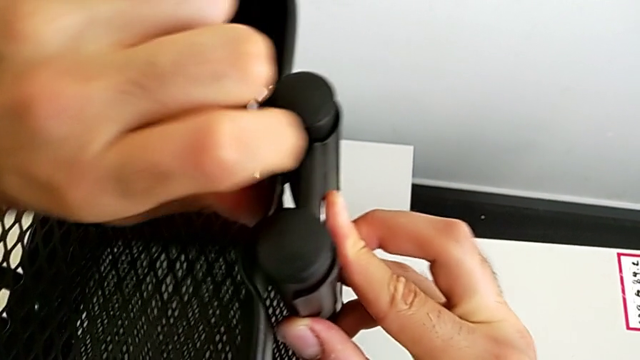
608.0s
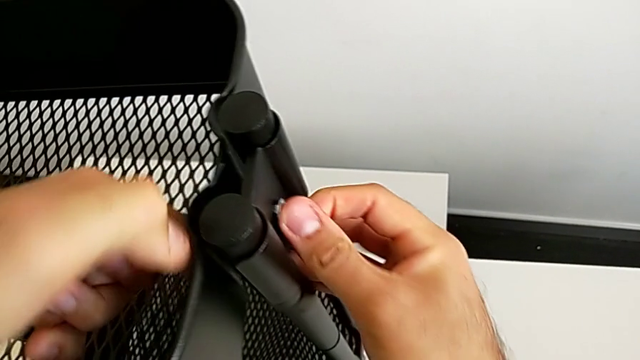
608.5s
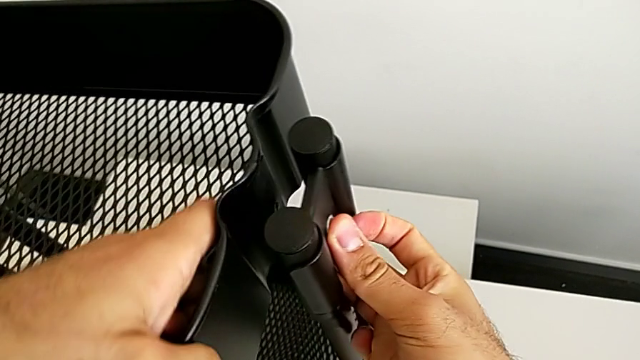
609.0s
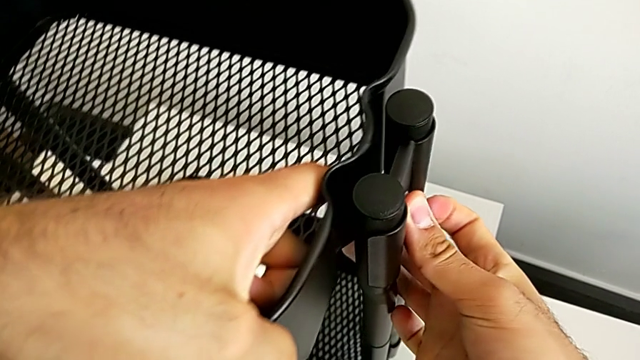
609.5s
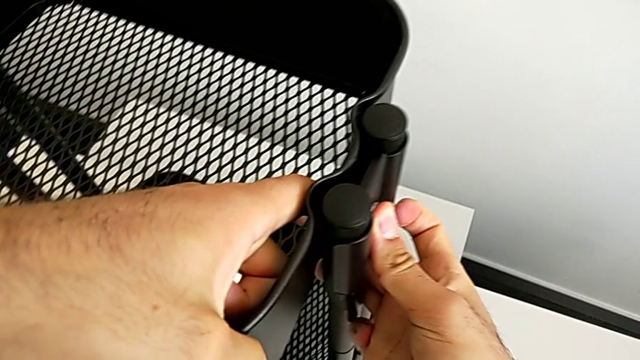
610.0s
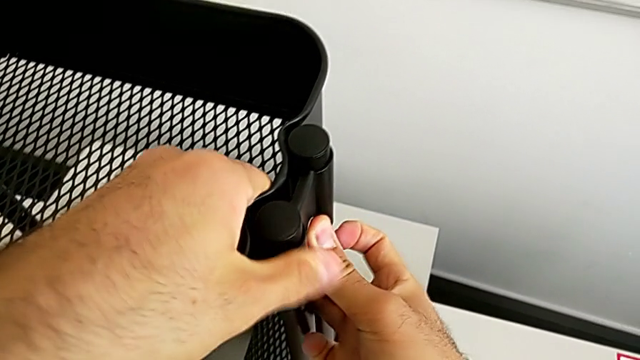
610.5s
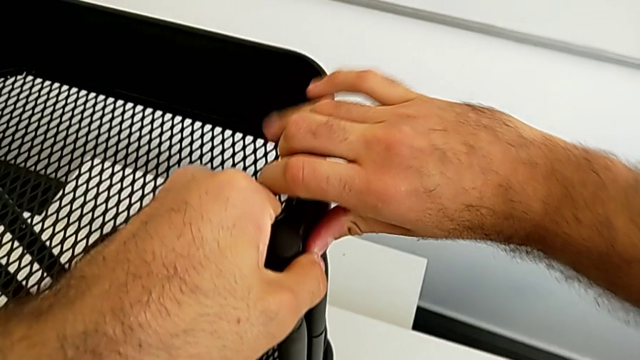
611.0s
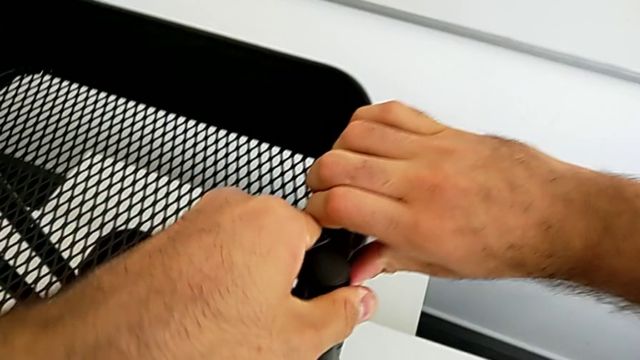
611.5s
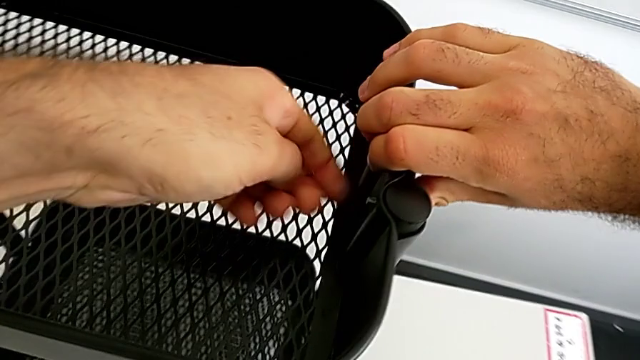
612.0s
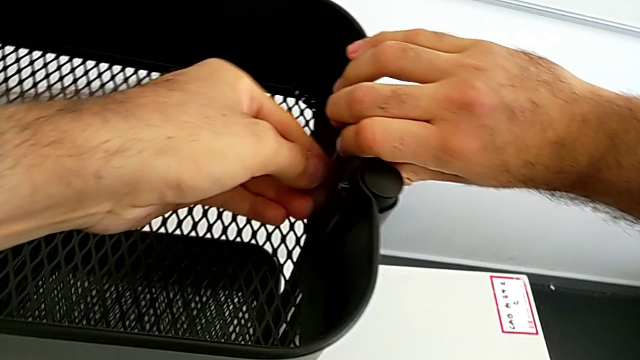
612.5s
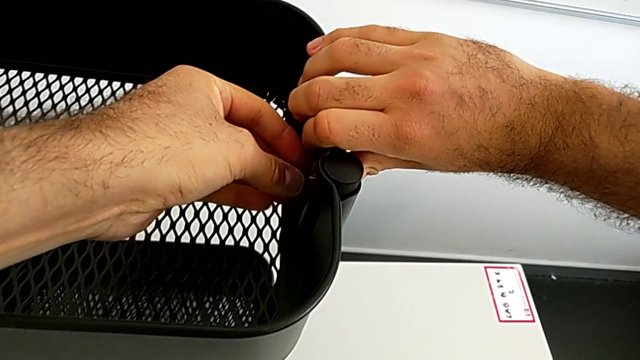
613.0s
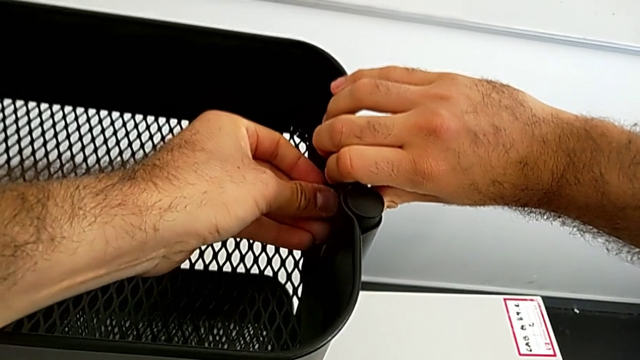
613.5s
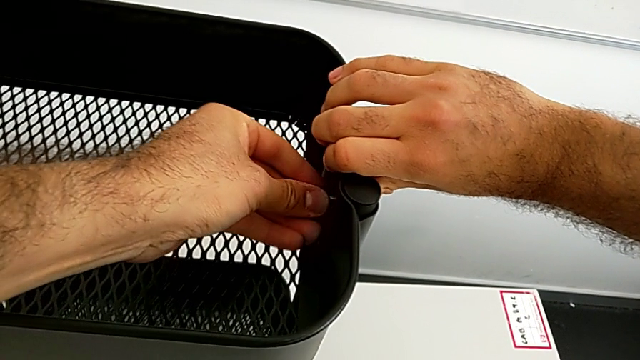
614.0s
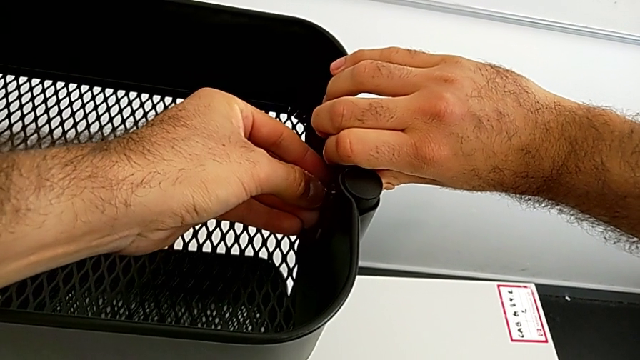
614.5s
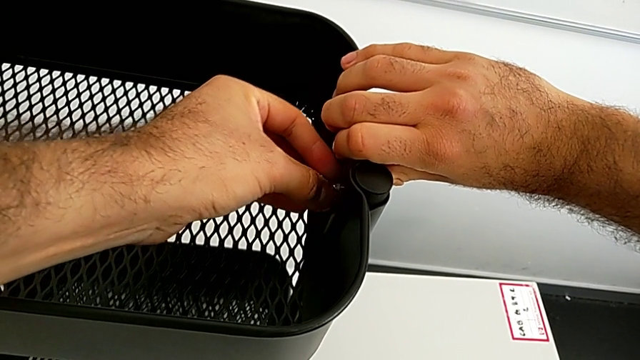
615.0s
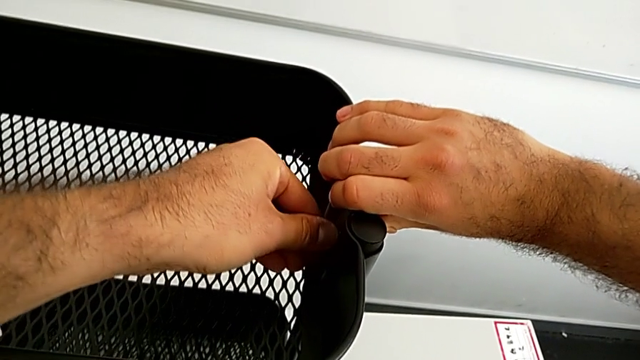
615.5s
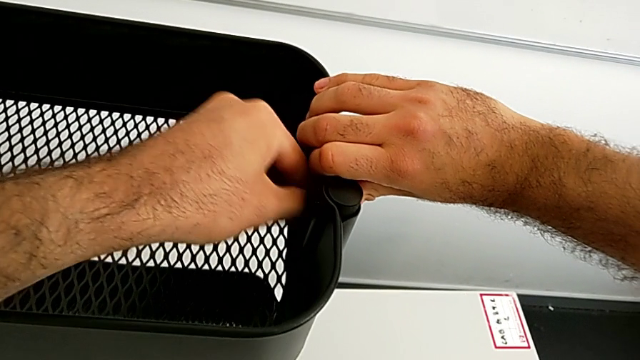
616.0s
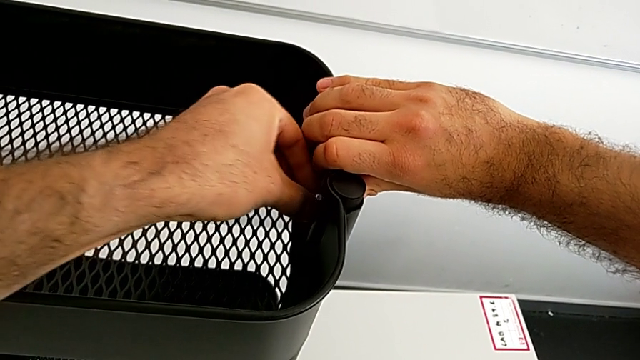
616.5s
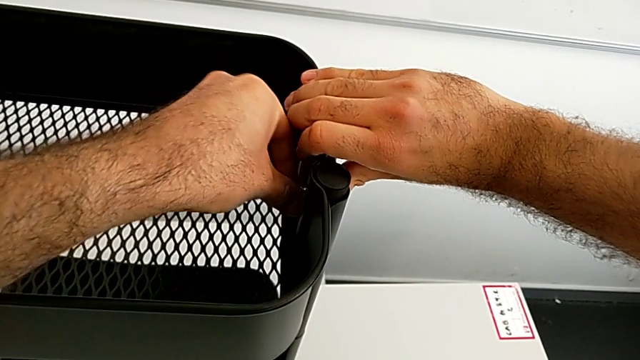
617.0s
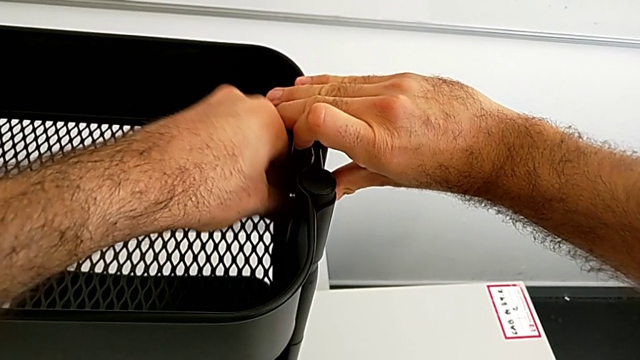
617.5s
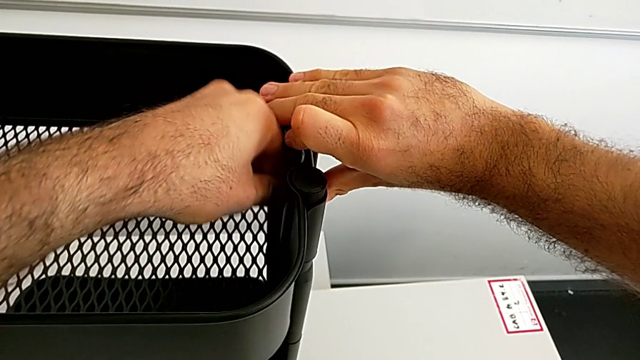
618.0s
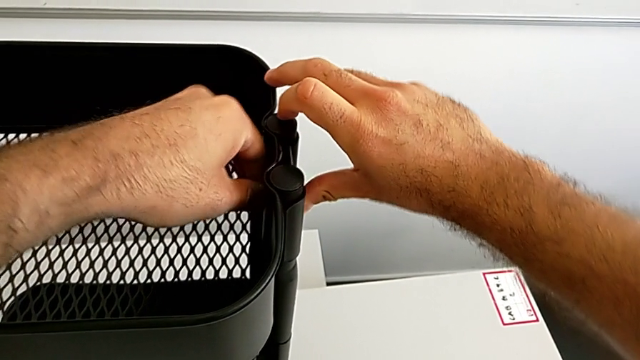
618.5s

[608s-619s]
The camera wearer is assembling the black tray into the sidebar. They keep inserting the fourth bolt, insert the fourth hexagon cap nut and screw it.

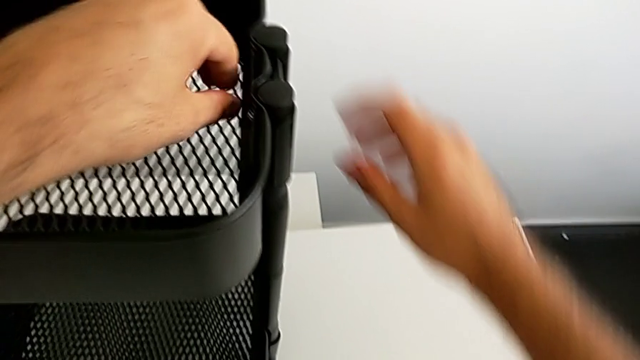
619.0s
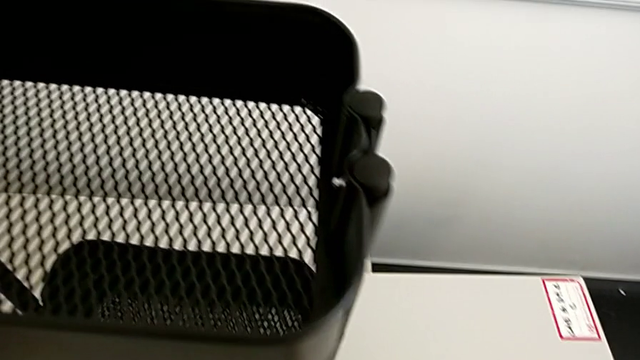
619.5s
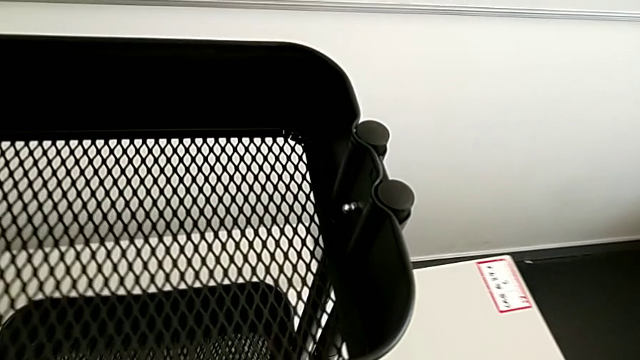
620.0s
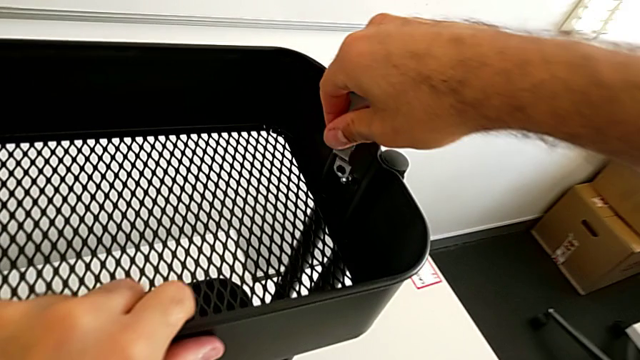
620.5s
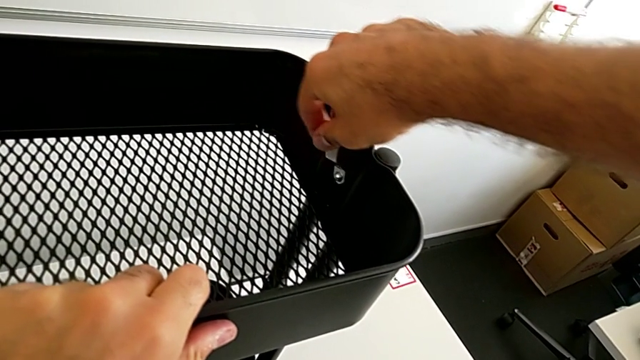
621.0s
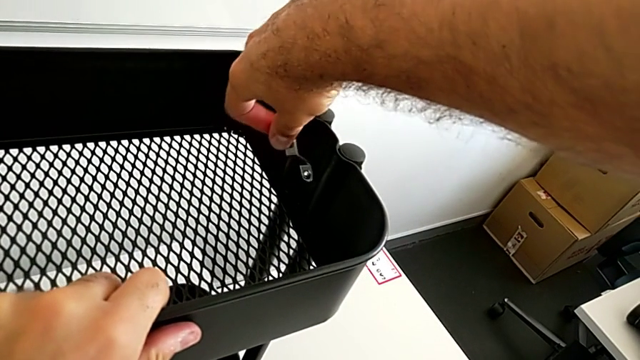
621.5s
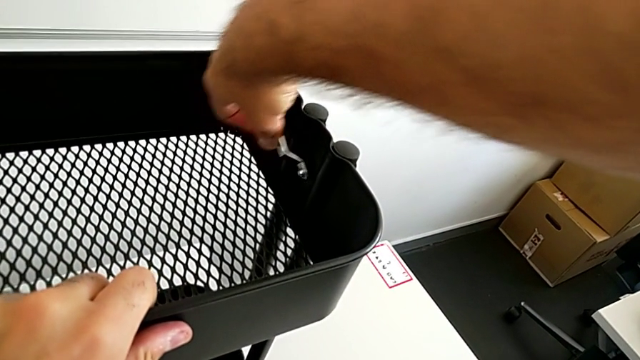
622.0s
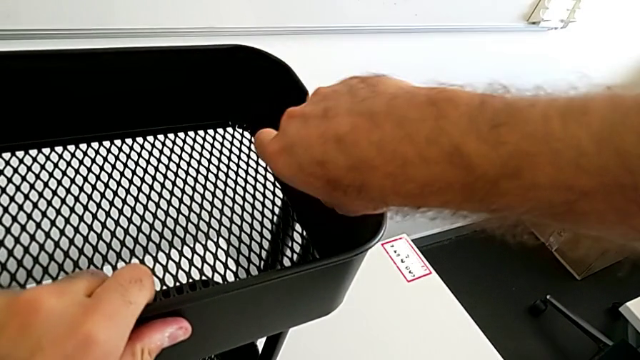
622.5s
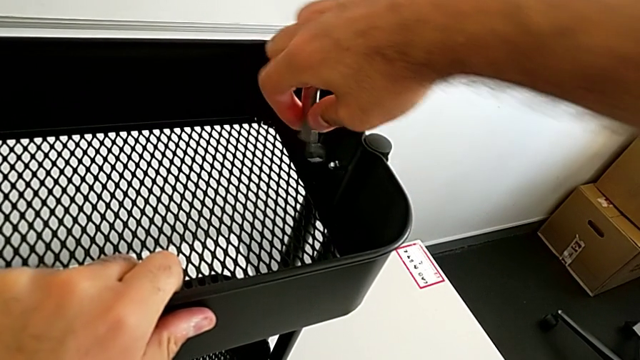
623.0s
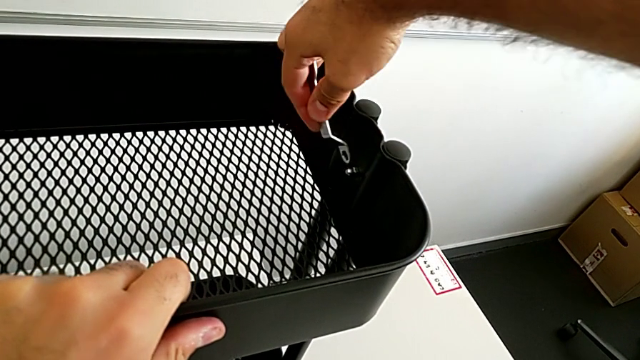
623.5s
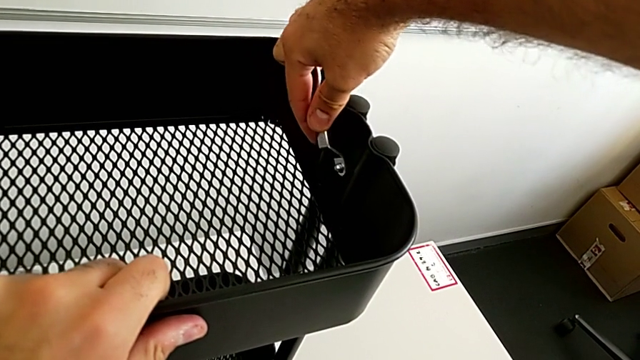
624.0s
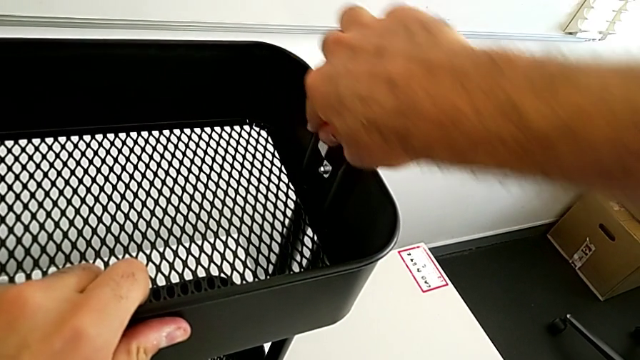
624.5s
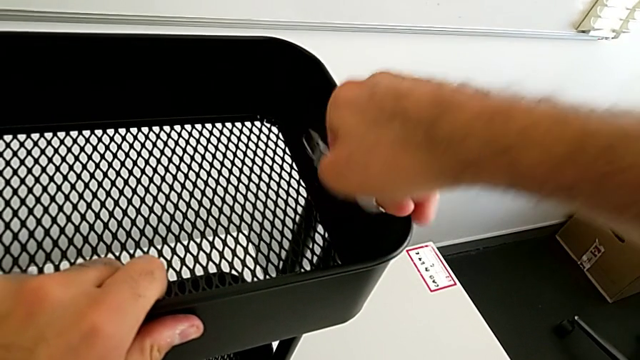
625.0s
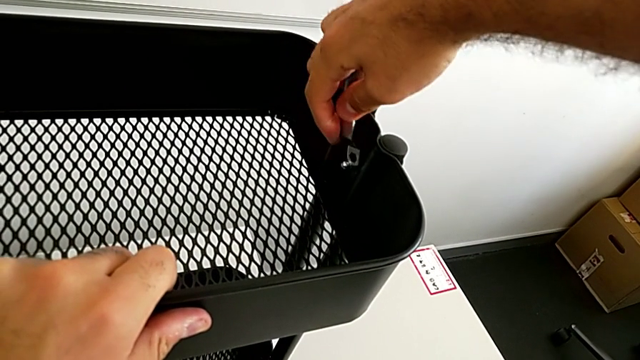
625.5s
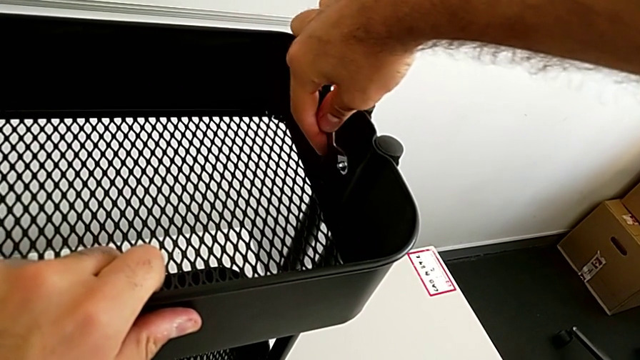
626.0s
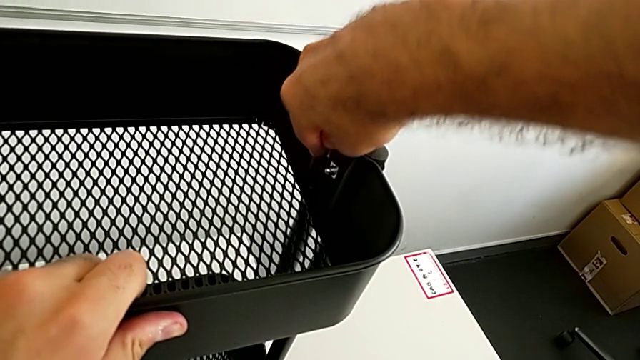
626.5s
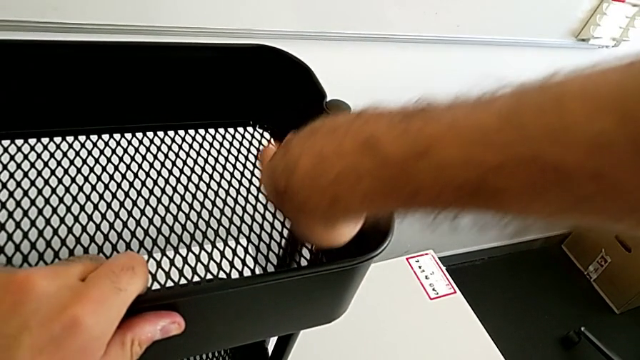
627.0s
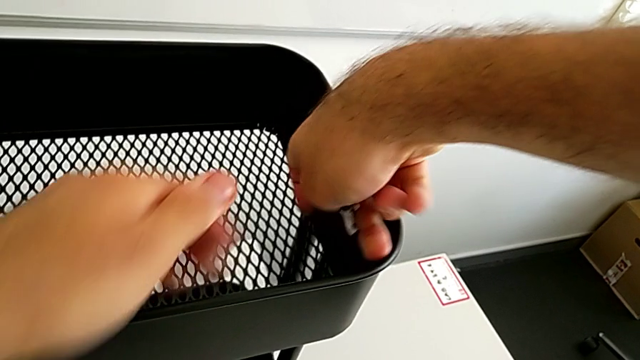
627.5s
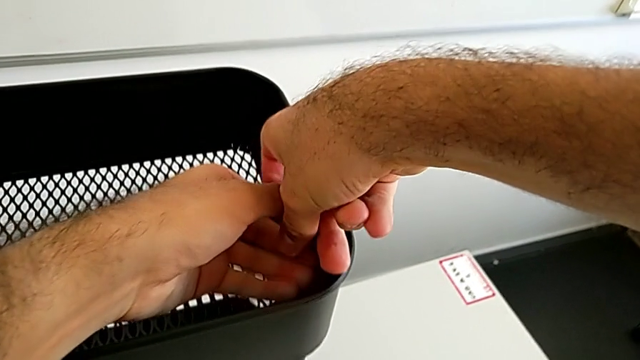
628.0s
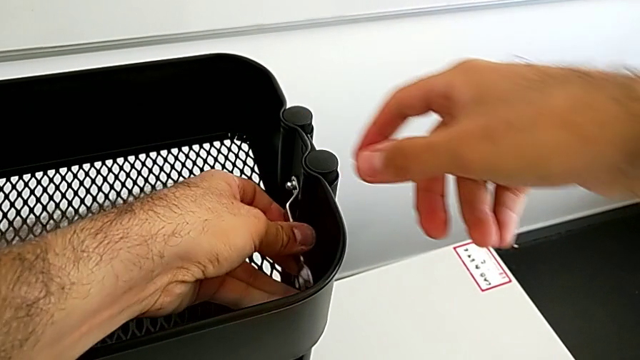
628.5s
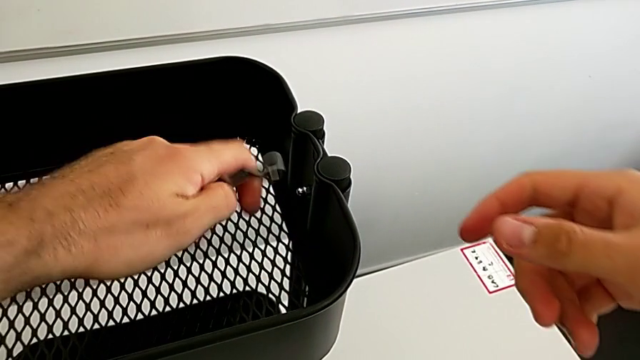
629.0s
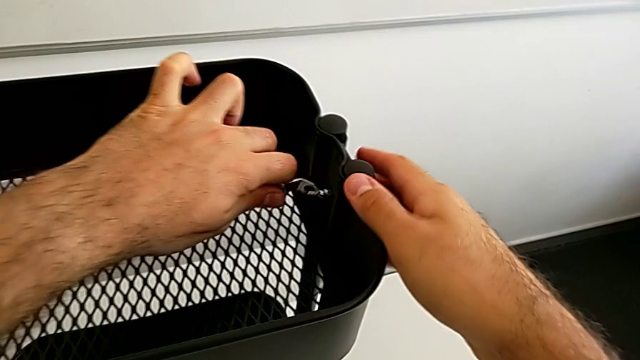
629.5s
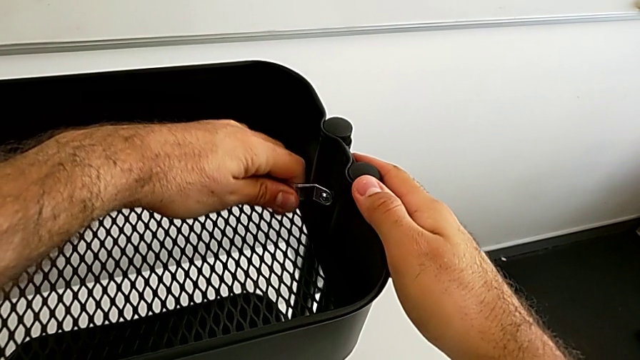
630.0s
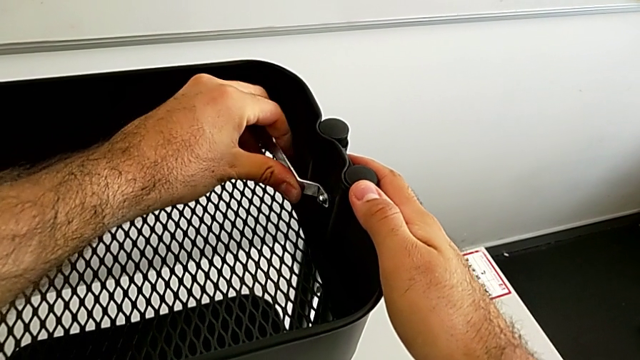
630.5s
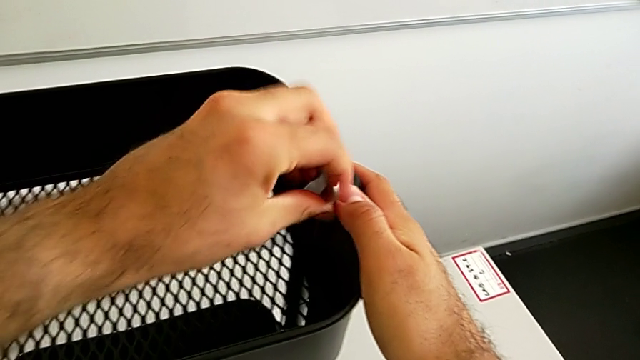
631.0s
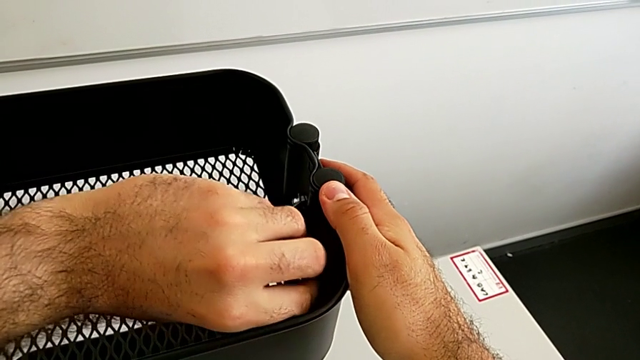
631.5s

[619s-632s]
The camera wearer is assembling the black tray into the sidebar. They grab the little spanner wrench and begin to screw the fourth hexagon cap nut.
